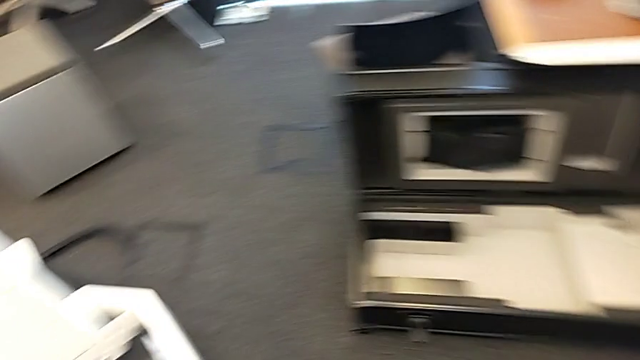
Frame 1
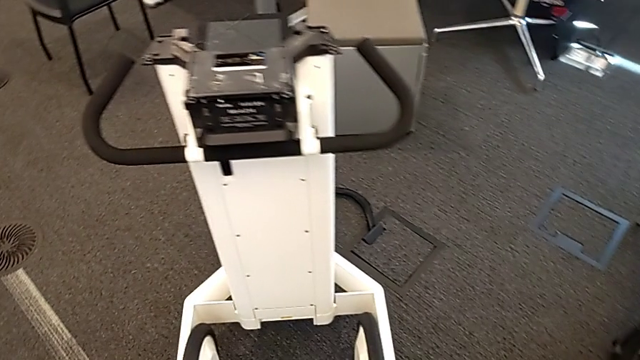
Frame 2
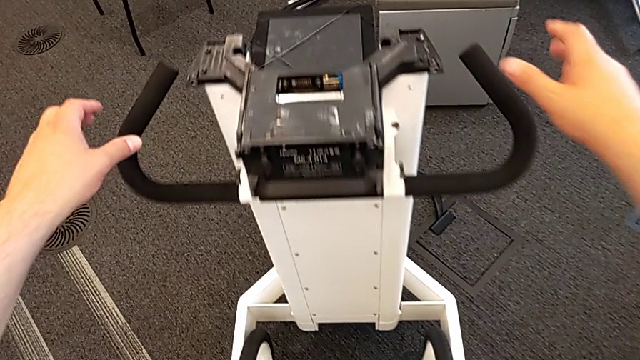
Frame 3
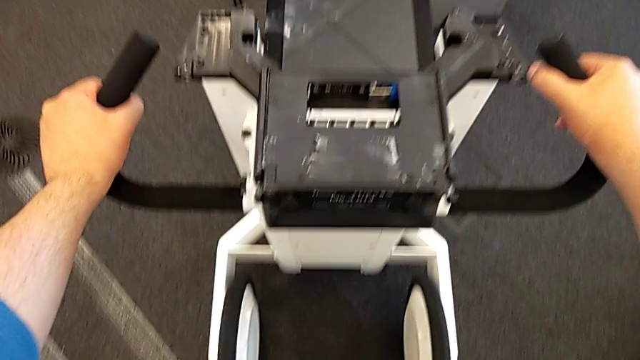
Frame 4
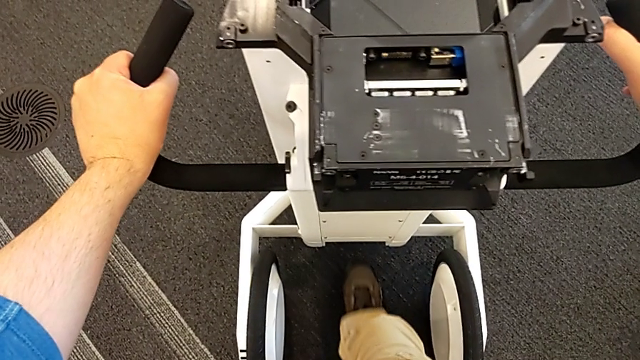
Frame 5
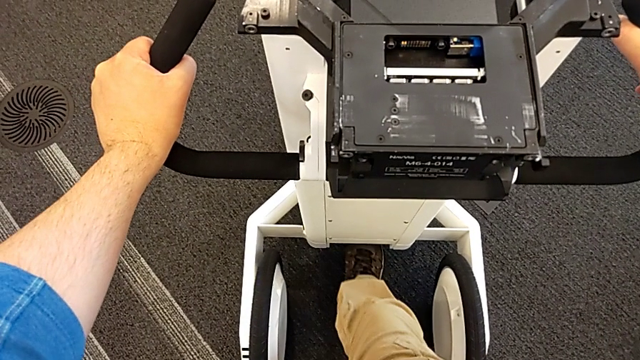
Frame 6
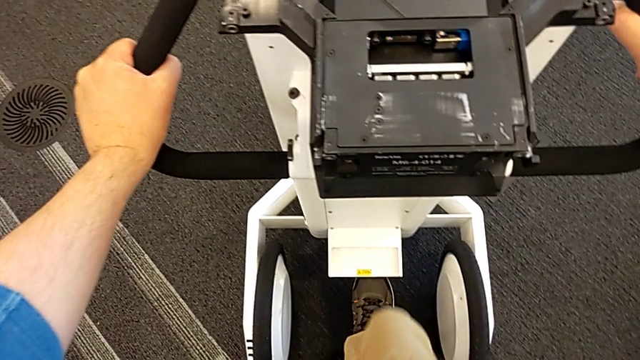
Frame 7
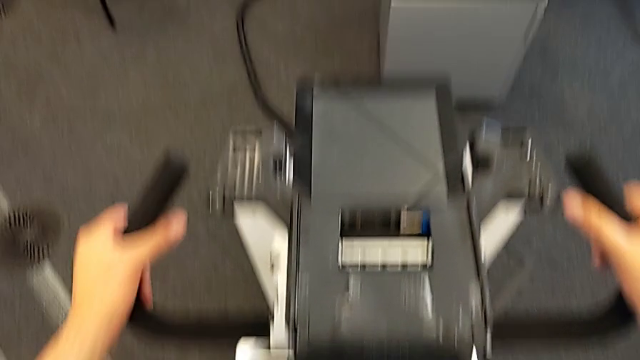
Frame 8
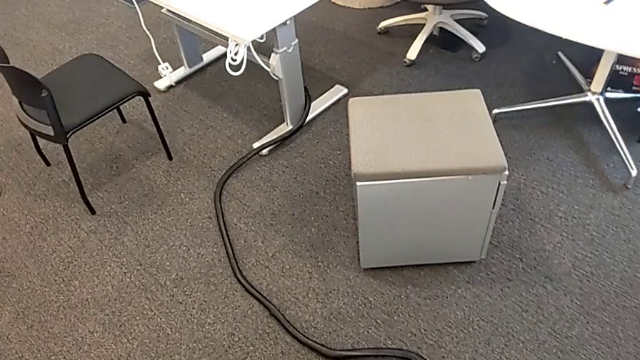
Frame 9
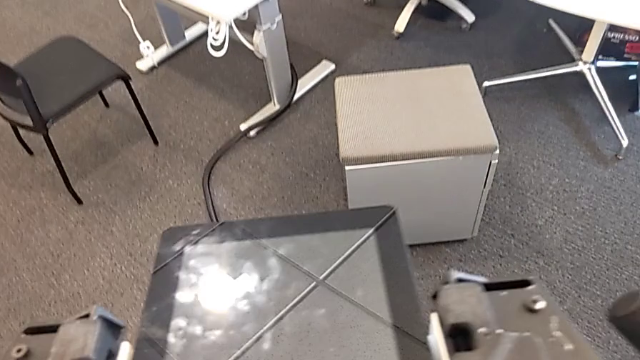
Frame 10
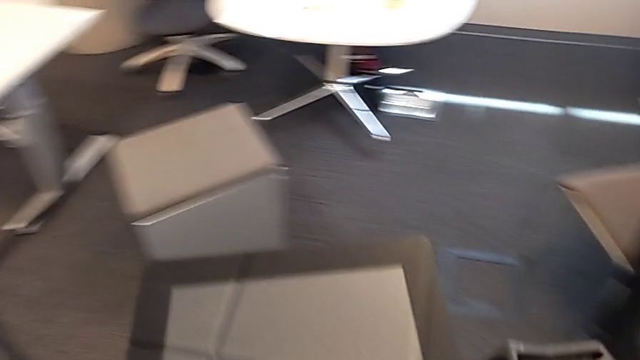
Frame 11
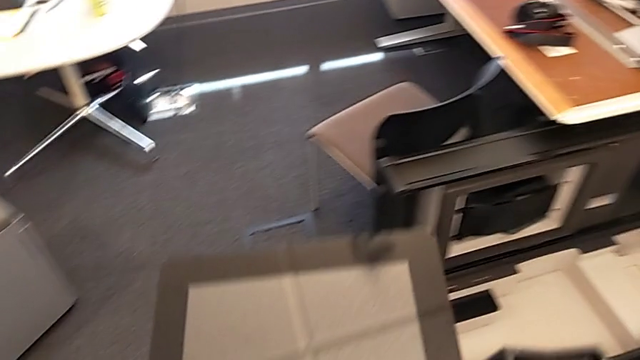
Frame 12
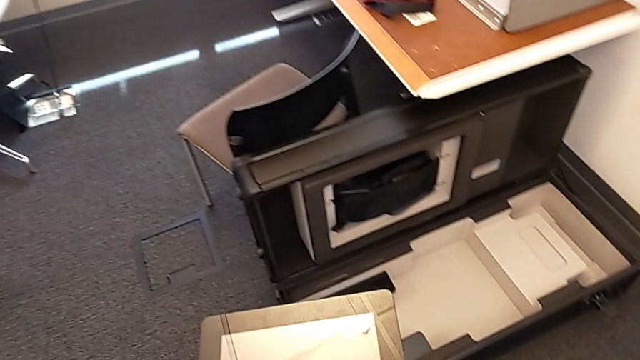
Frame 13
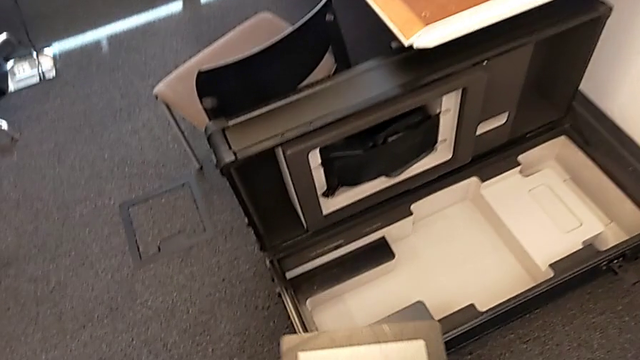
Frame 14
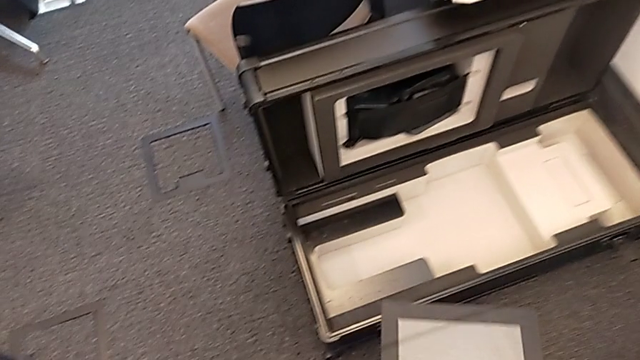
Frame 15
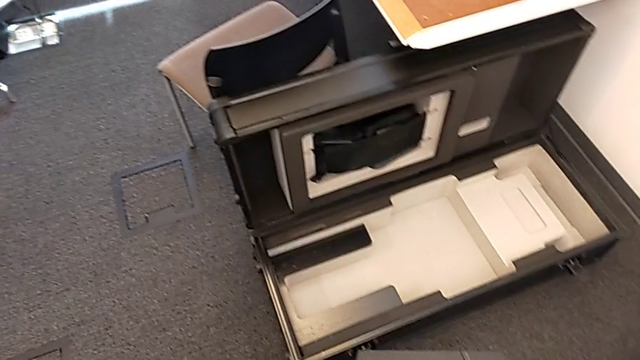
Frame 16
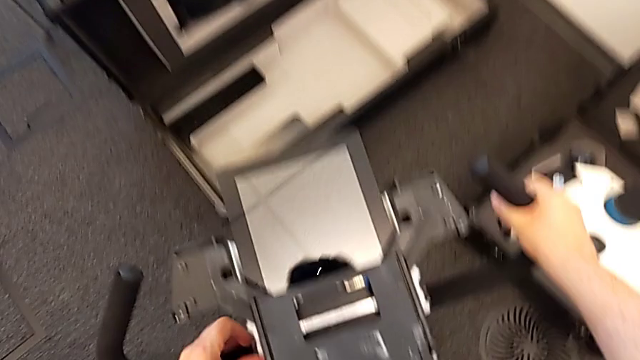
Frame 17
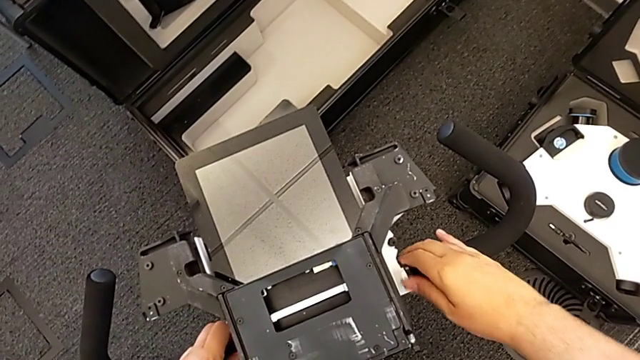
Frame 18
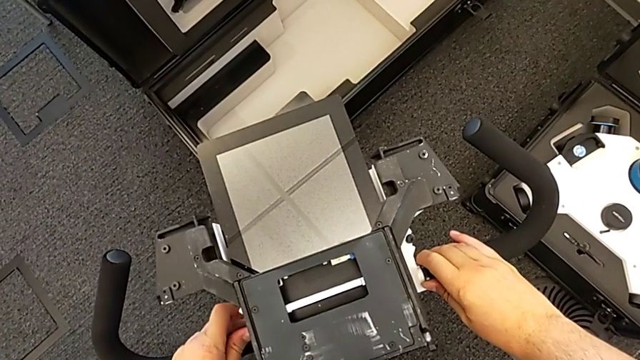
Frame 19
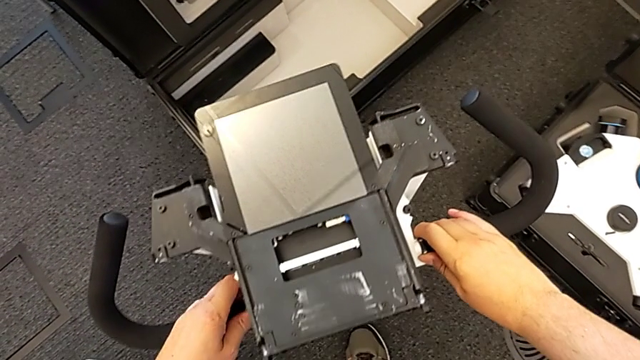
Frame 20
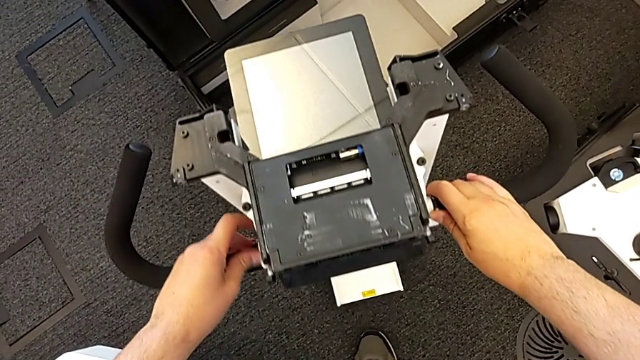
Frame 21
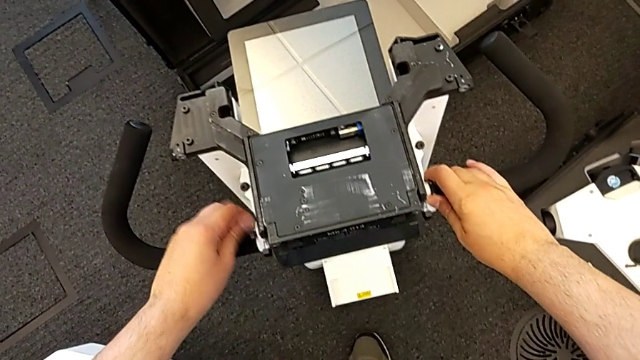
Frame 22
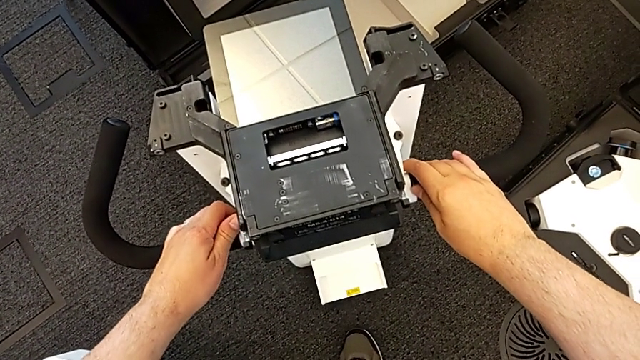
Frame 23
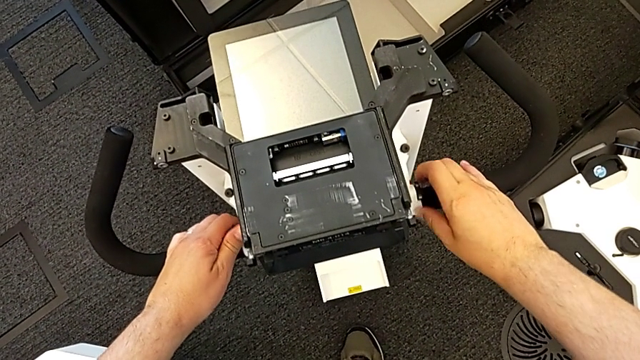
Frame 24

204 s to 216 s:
The camera wearer is detaching the base. They grab the handheld grip, pull the M6 body lock, lift the base and unscrew the first handheld grip.

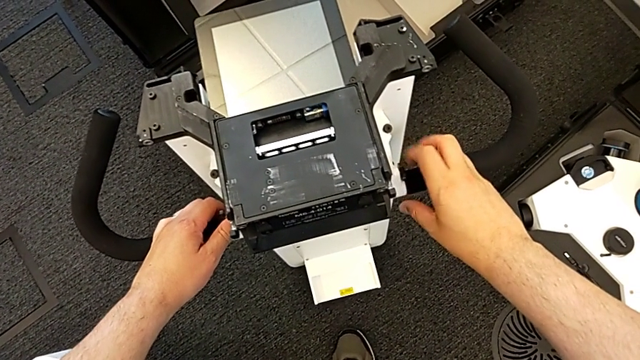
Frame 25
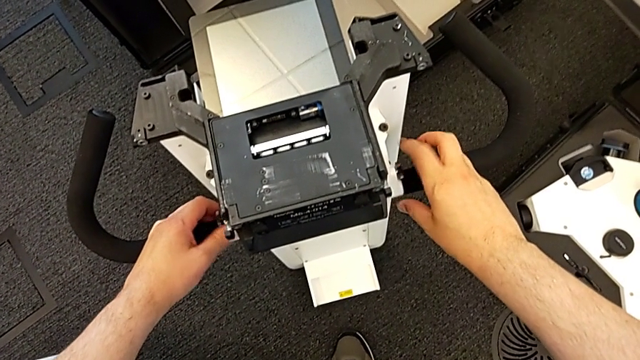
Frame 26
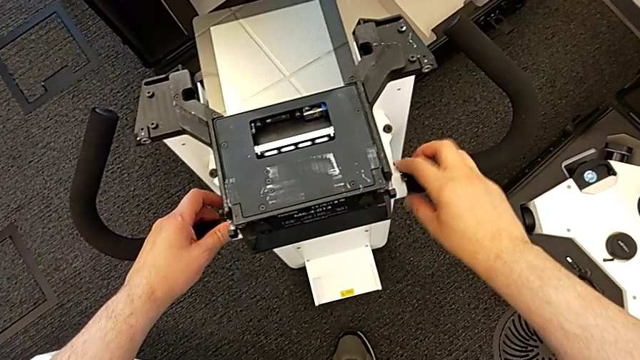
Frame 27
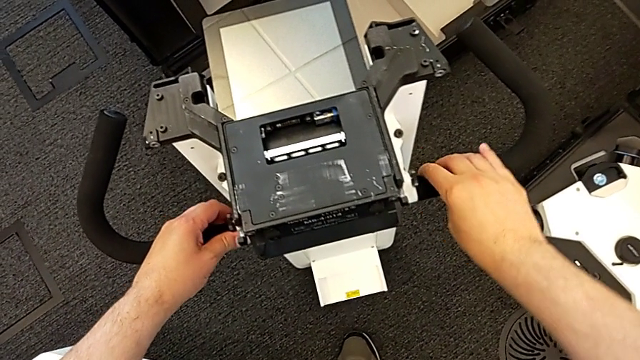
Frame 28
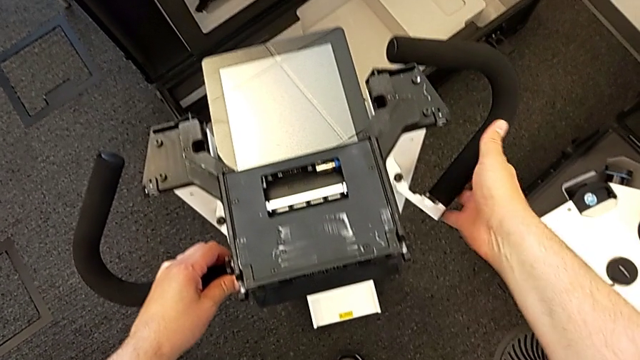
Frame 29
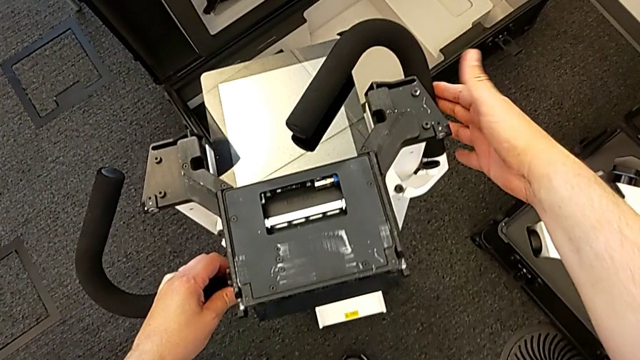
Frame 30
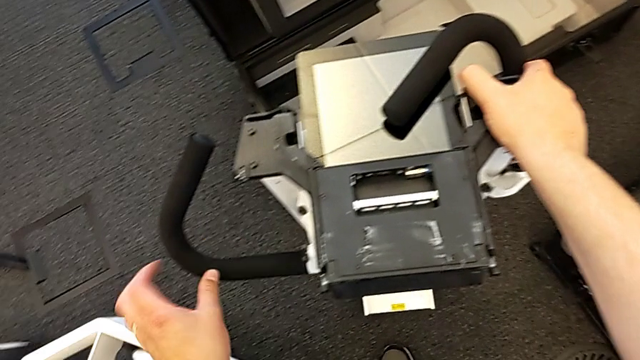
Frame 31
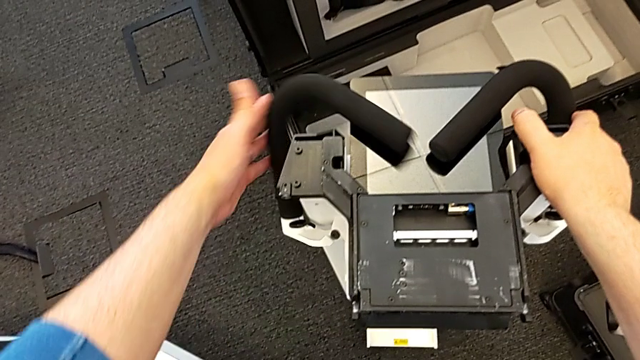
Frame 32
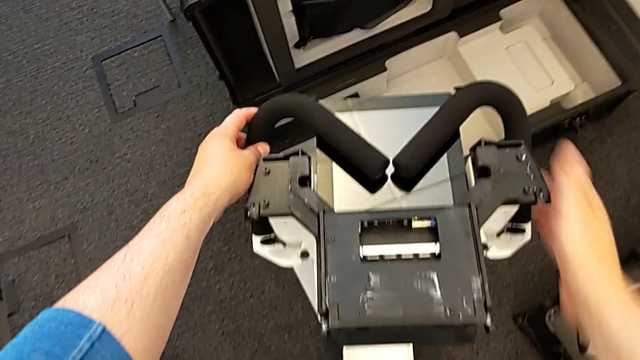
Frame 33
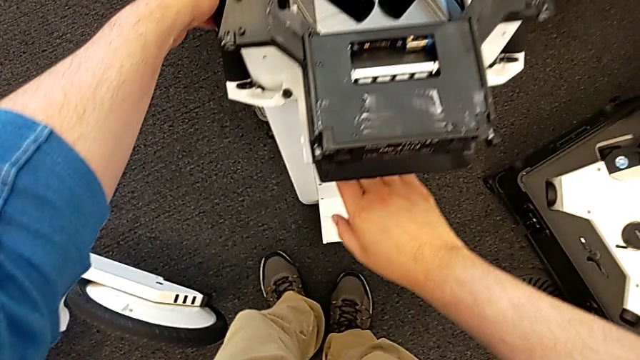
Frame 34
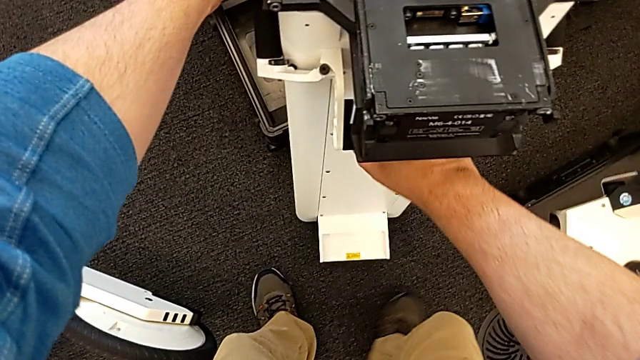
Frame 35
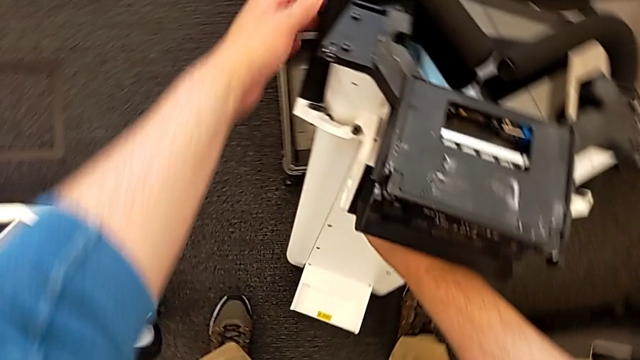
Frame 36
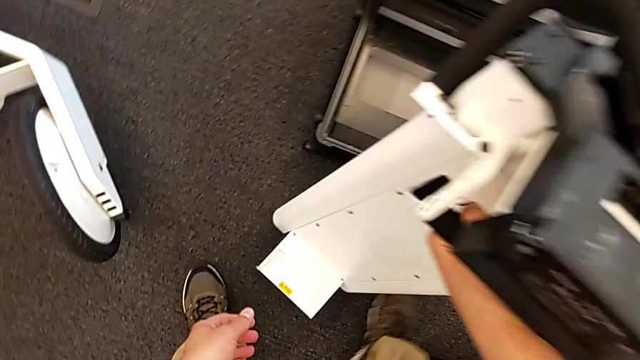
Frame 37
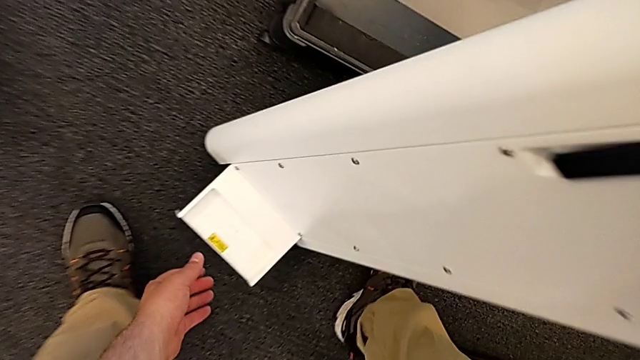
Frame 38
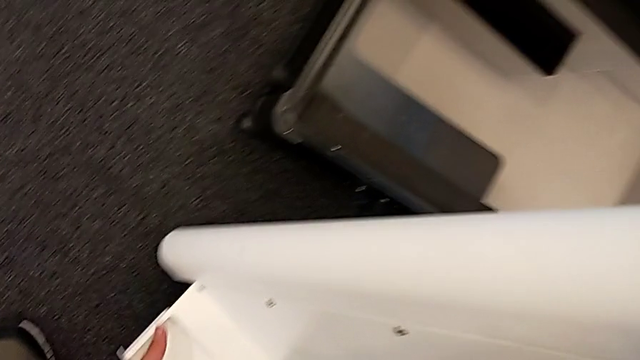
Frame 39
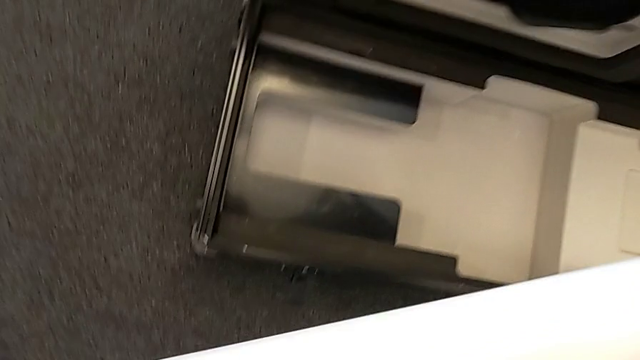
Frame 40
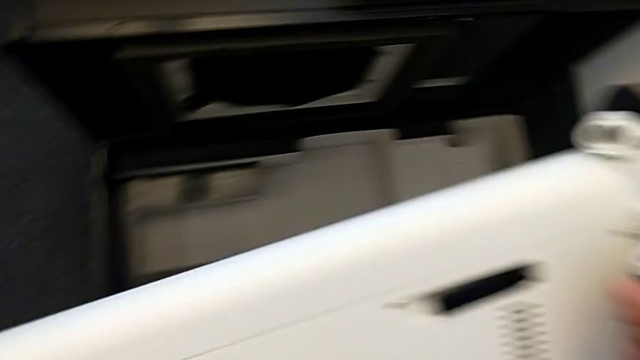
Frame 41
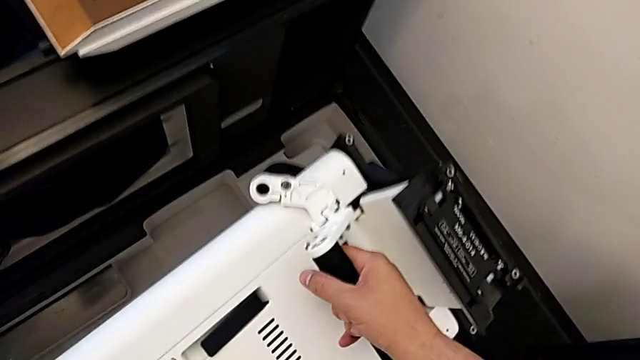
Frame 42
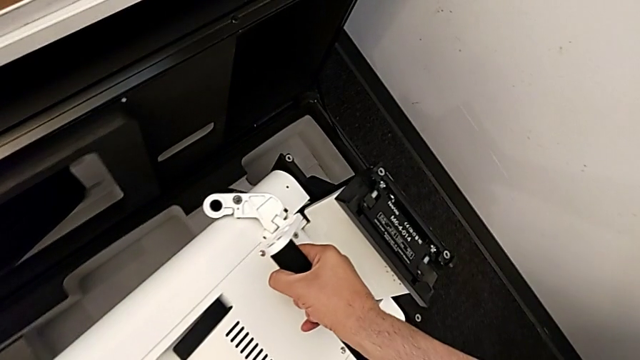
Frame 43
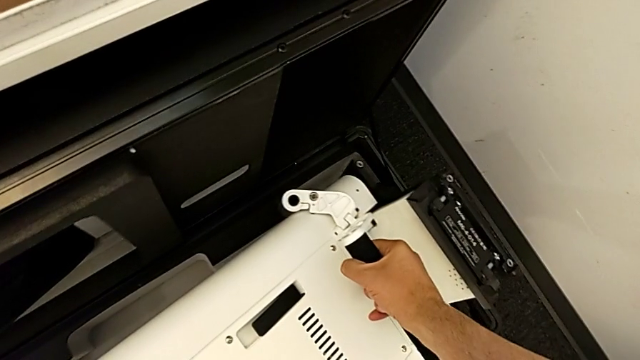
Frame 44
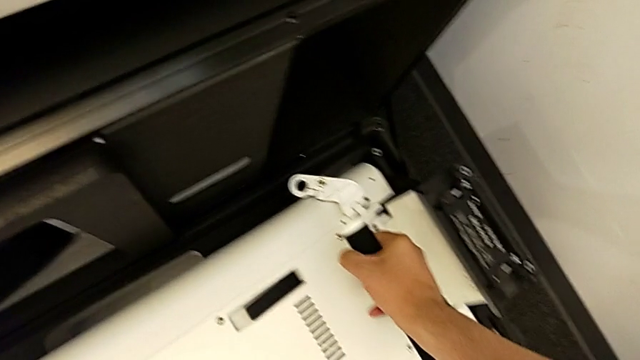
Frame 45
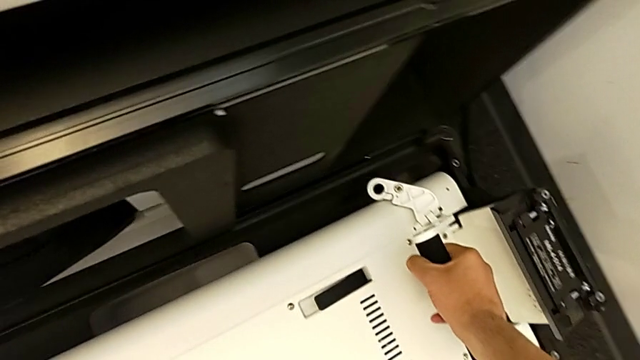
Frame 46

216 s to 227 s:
The camera wearer is detaching the base. They unscrew the second handheld grip, withdraw it, withdraw the first handheld grip, grab the base, lift it and begin to place it.
